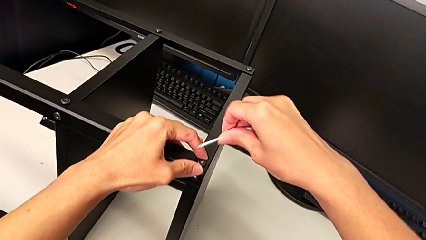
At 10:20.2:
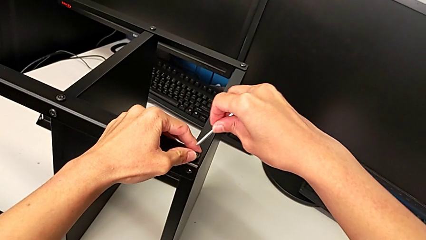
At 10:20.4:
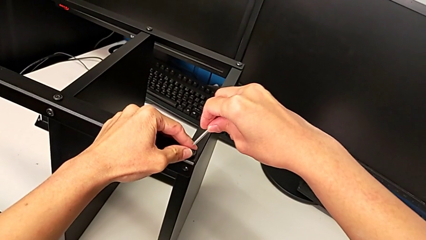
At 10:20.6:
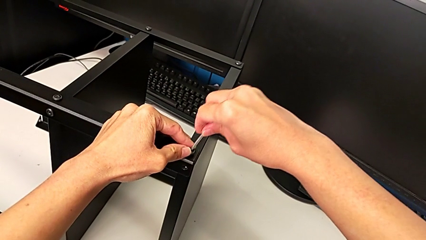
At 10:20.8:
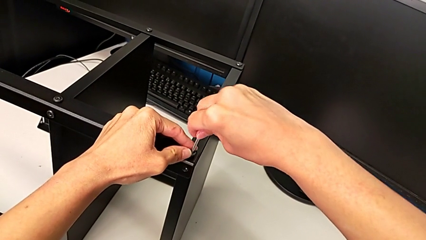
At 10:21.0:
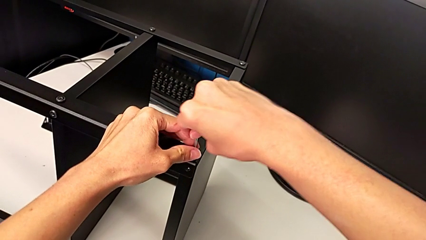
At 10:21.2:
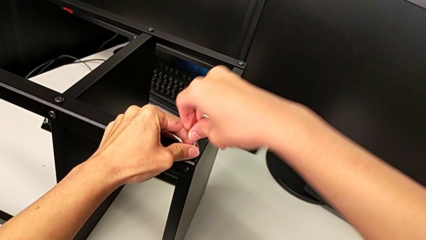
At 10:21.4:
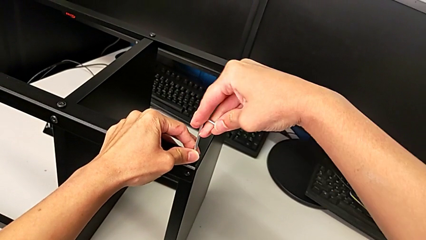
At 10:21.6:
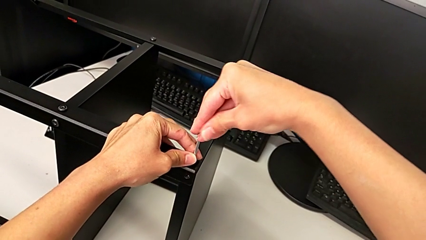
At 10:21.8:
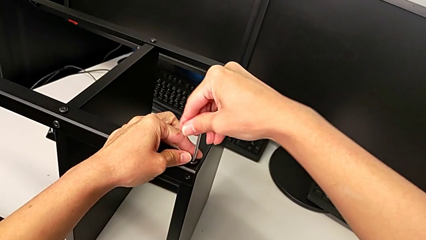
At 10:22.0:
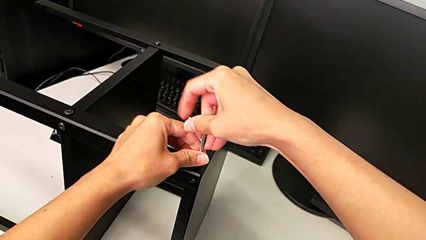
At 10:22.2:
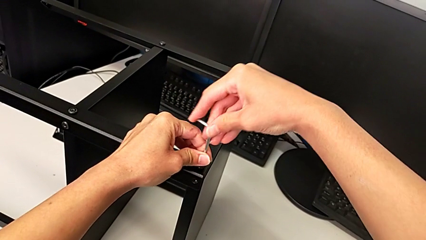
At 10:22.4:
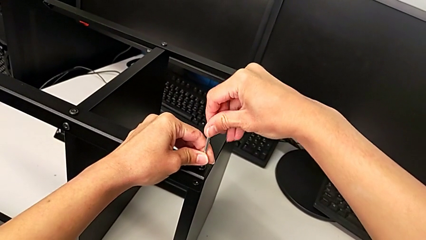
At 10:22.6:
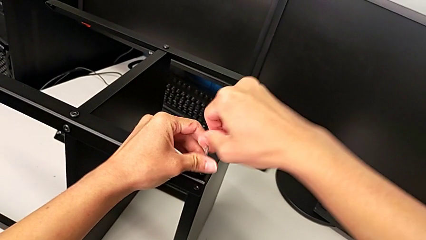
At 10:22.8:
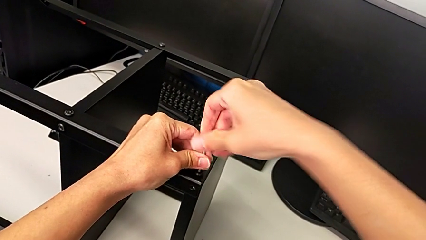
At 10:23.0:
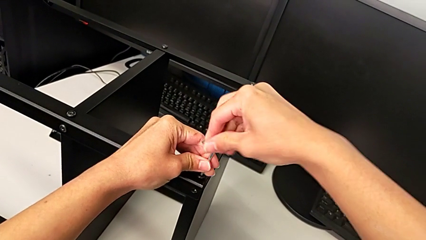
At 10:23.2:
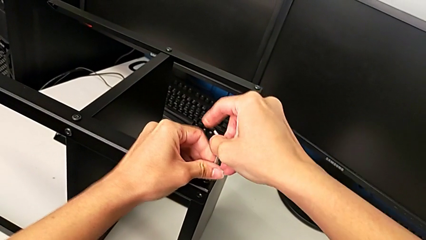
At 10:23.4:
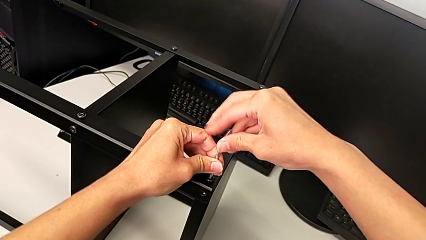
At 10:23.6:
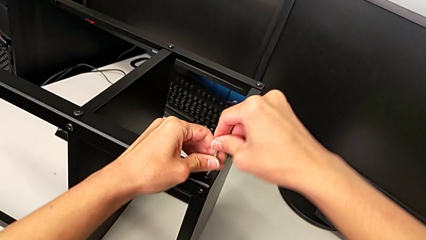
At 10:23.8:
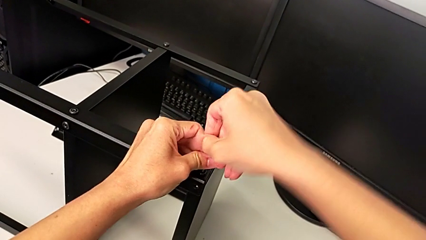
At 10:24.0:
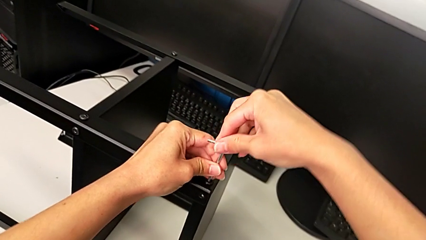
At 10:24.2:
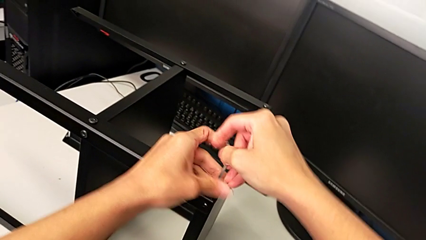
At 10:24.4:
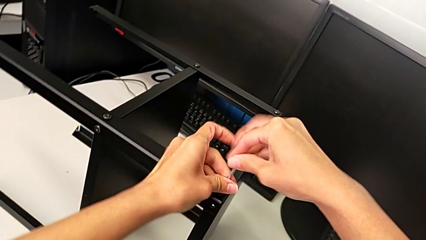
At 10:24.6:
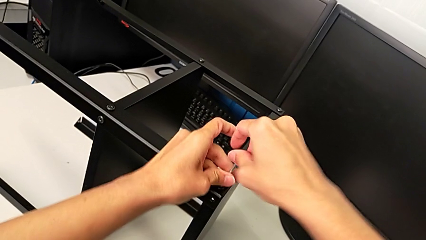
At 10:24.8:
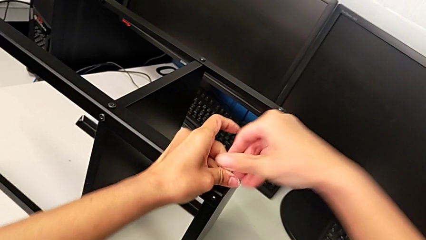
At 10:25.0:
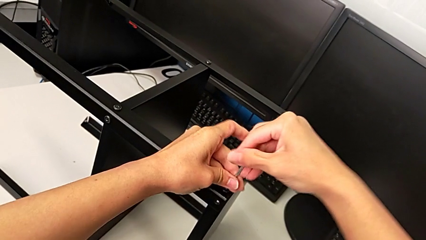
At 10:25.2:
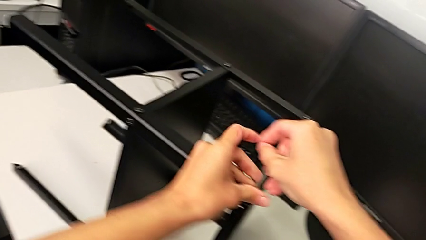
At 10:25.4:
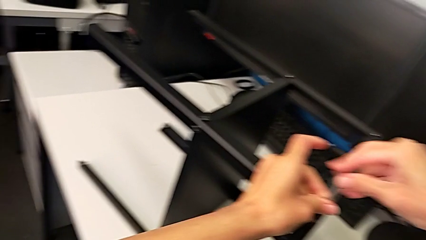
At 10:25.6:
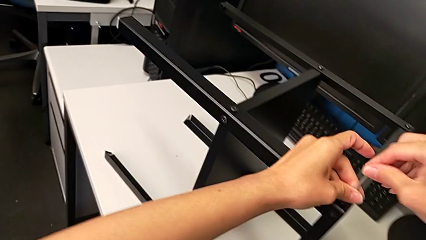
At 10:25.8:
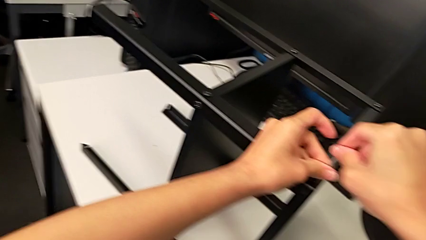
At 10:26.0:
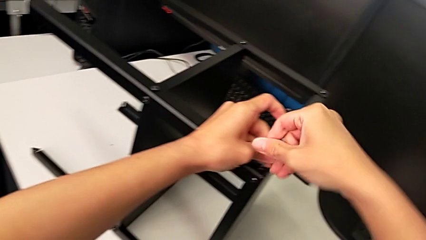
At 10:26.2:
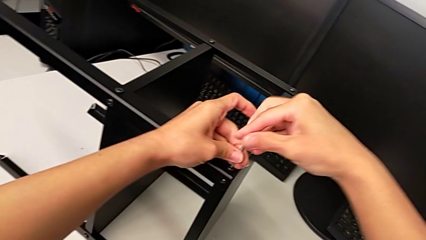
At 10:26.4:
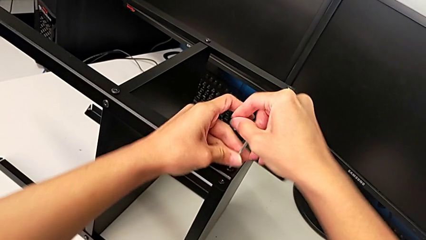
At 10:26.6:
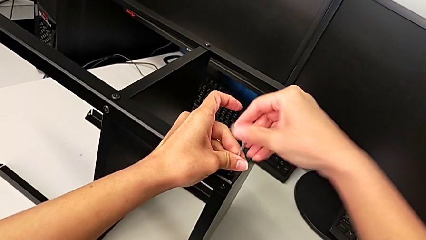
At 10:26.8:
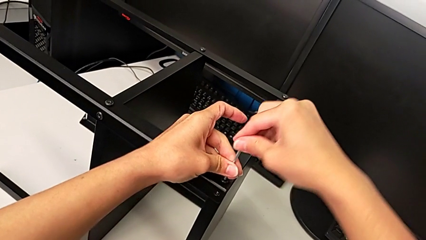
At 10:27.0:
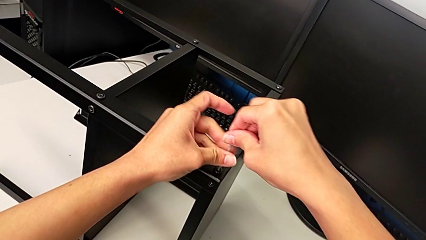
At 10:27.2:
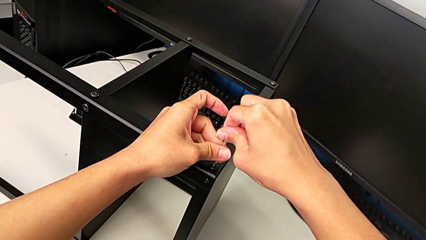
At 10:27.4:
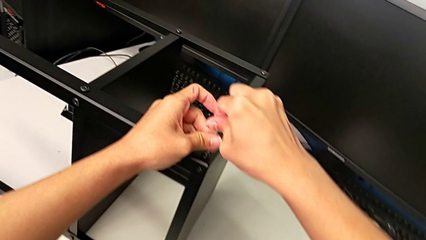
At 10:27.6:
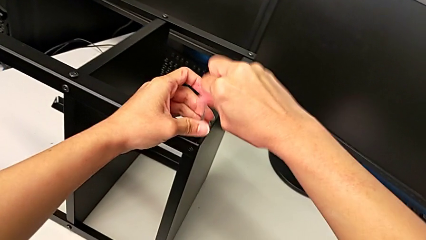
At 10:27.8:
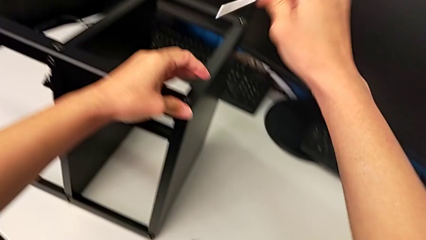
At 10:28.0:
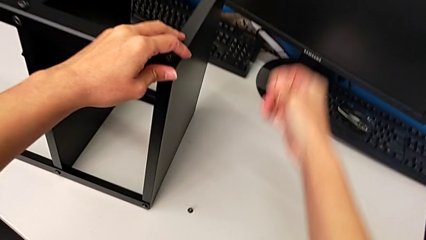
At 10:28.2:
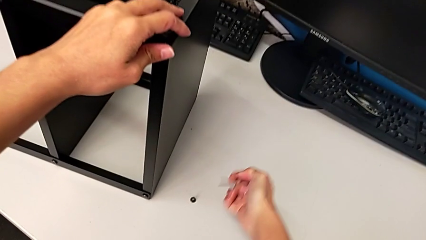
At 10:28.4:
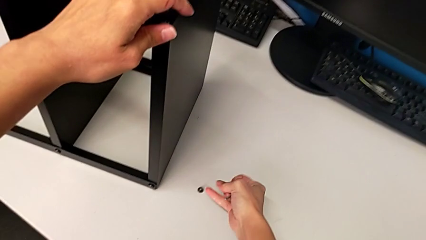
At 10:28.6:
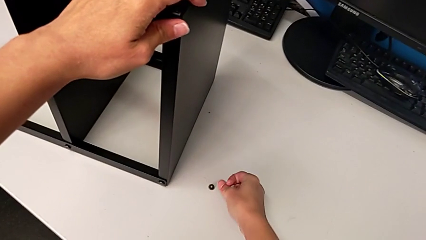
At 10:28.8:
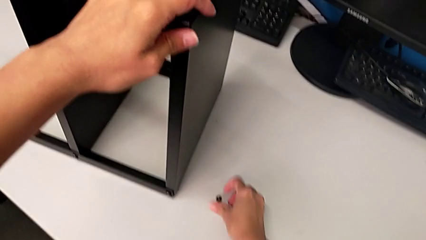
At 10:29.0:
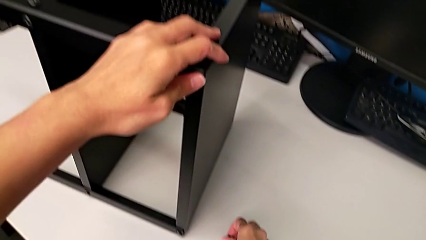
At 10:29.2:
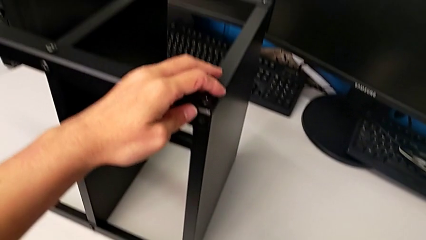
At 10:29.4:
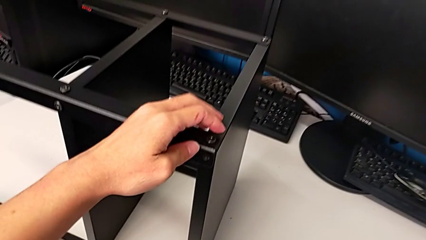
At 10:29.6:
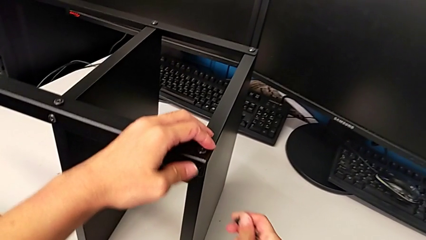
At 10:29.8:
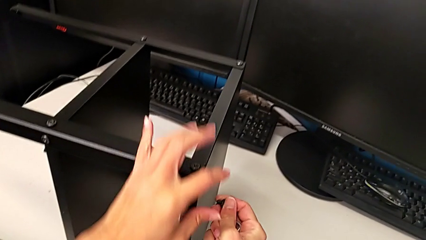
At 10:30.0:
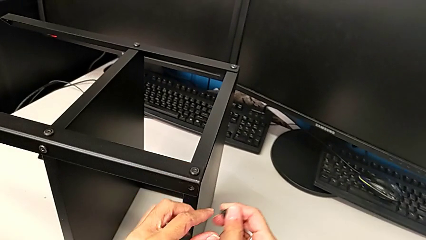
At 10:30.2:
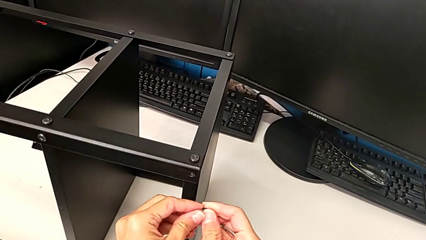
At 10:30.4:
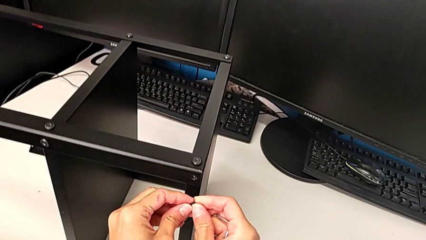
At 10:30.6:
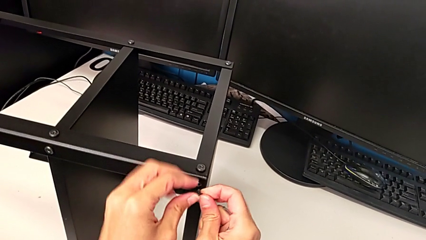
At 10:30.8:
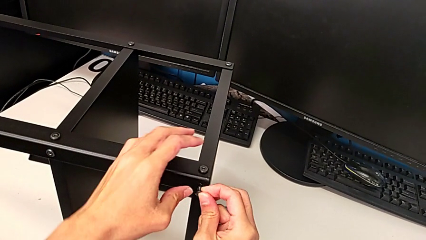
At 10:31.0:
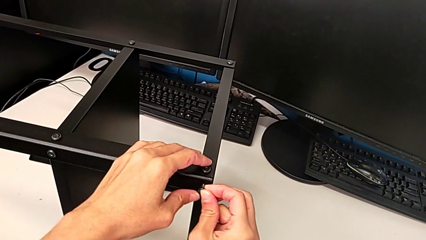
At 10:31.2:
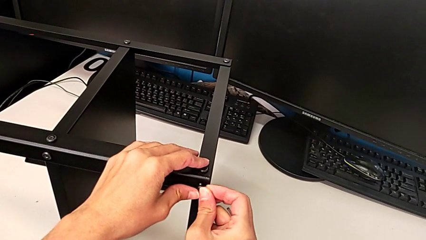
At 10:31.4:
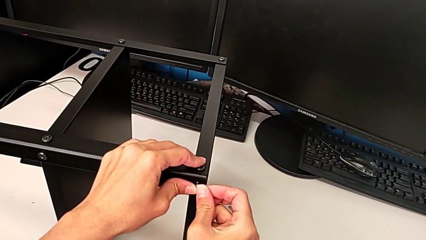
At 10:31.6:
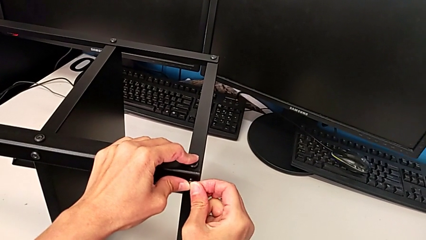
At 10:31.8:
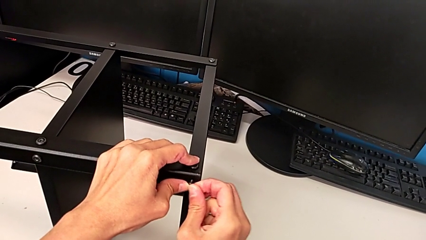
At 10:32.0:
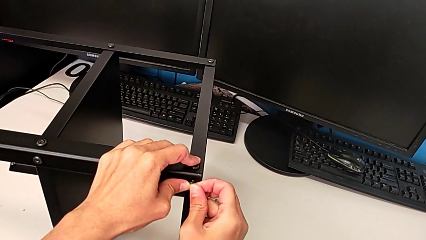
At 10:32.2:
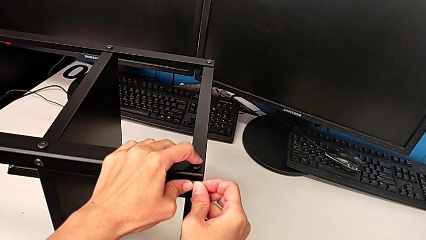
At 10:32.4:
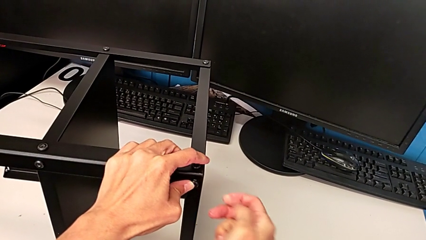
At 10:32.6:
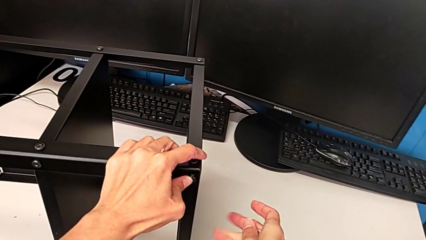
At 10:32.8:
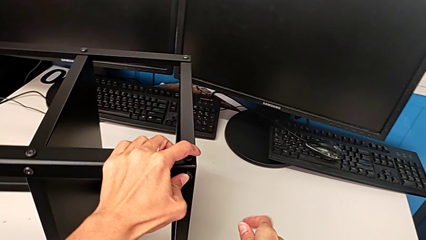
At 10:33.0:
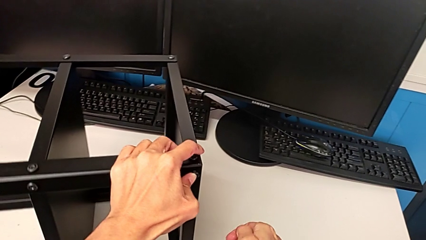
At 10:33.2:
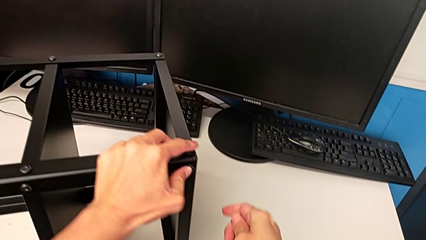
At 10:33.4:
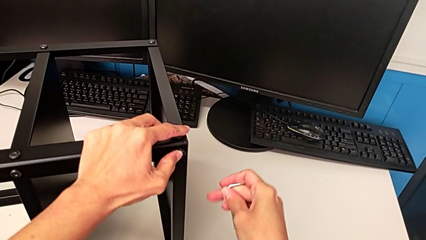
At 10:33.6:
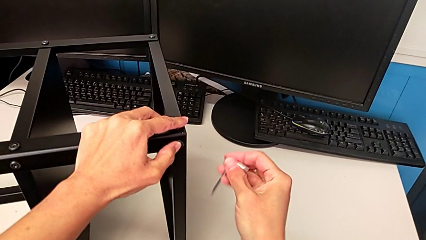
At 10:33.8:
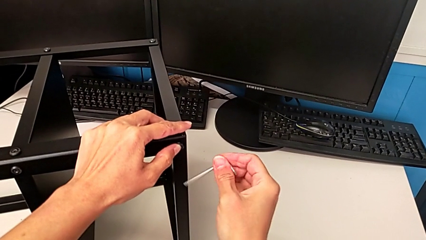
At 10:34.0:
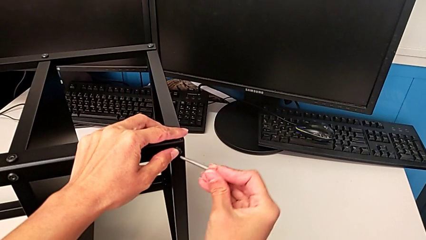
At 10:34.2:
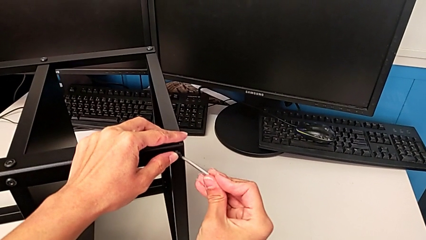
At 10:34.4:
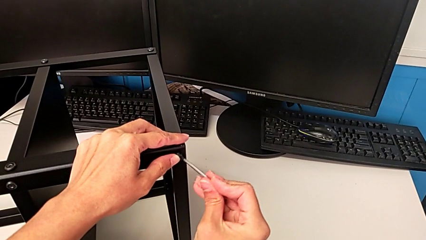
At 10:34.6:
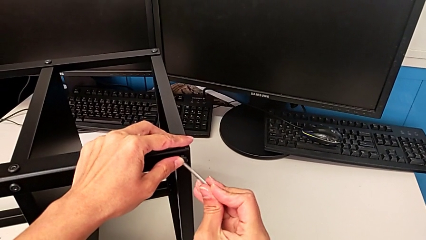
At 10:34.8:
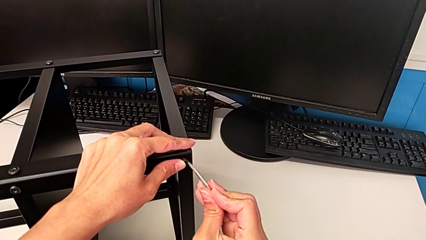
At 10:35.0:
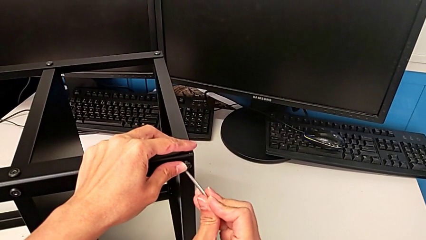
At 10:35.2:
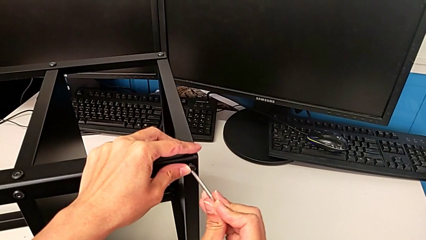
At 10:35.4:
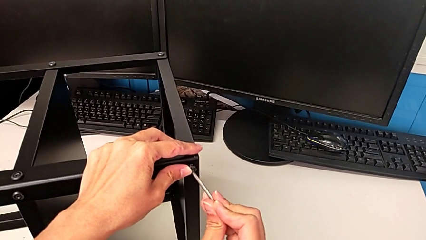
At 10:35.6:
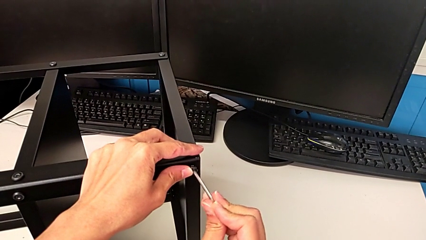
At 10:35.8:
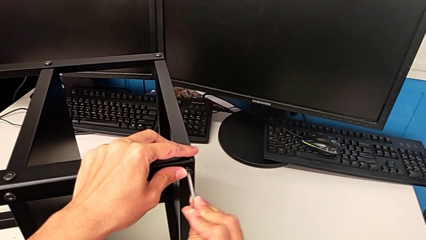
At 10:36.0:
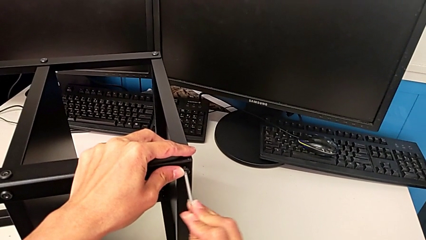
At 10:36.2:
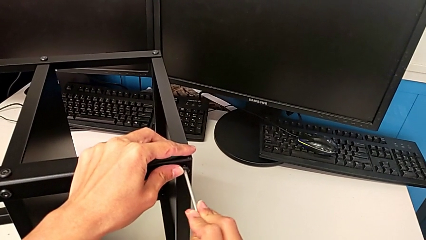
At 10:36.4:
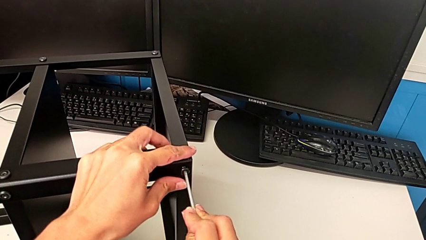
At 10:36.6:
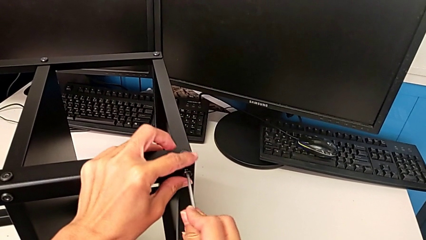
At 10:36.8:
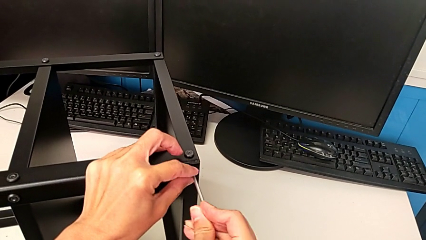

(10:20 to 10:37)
The camera wearer is screwing the second leg. They insert the Allen wrench, screw the hex socket head, withdraw it, grab it, insert it and insert the Allen wrench.
